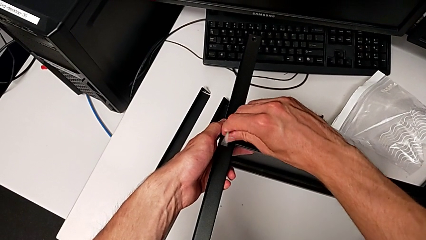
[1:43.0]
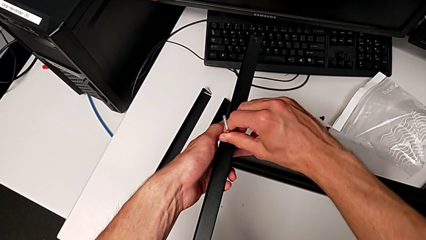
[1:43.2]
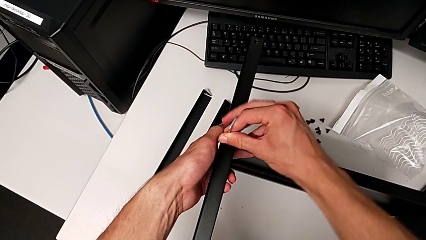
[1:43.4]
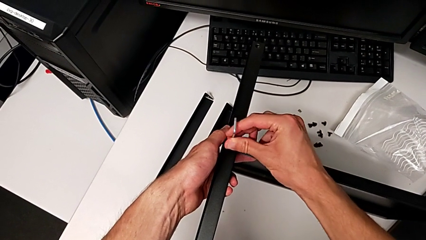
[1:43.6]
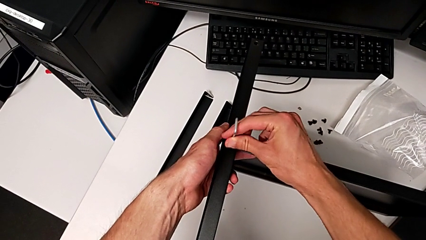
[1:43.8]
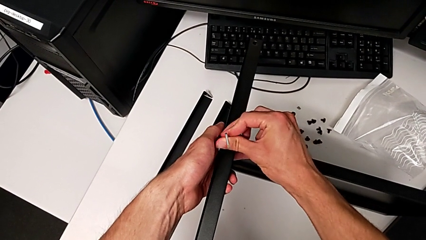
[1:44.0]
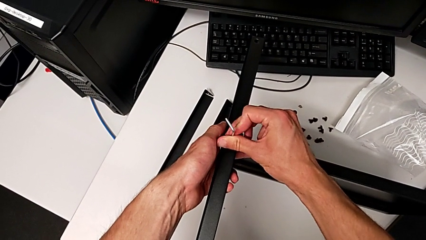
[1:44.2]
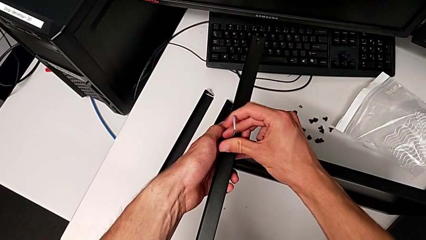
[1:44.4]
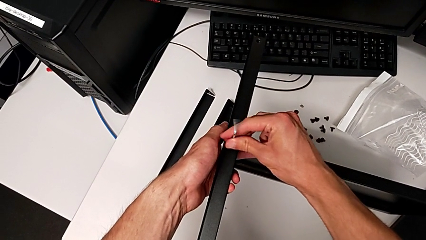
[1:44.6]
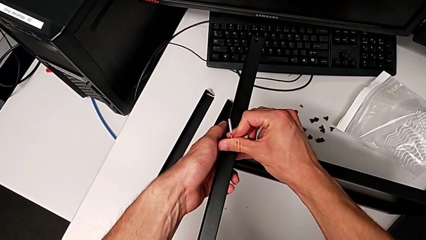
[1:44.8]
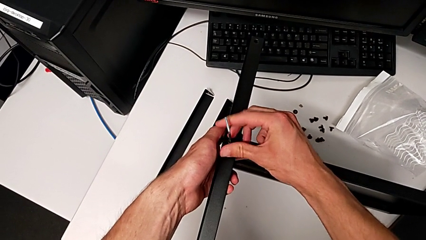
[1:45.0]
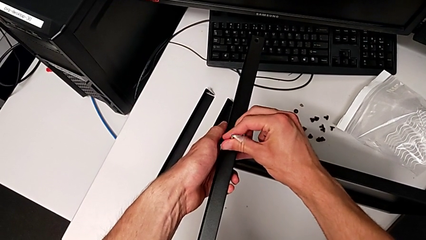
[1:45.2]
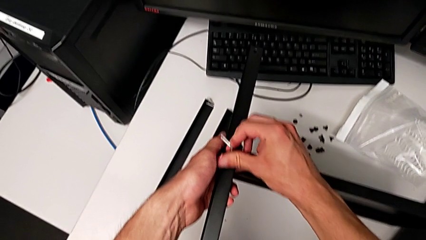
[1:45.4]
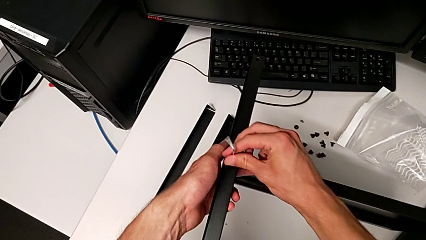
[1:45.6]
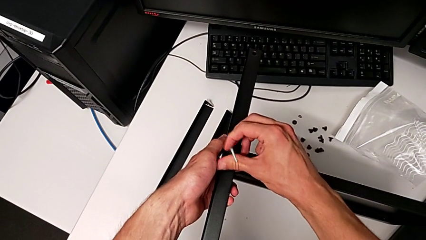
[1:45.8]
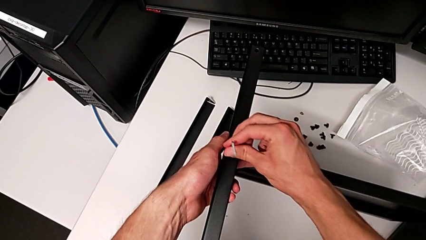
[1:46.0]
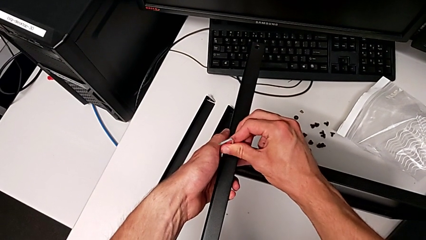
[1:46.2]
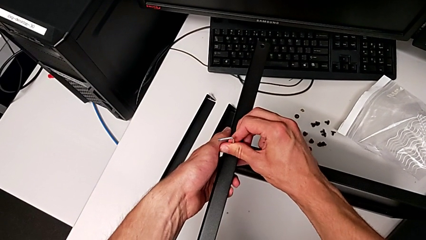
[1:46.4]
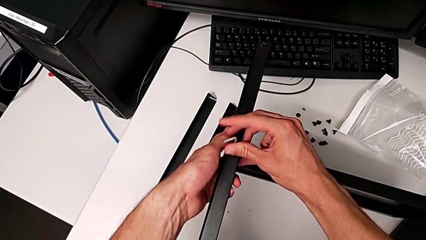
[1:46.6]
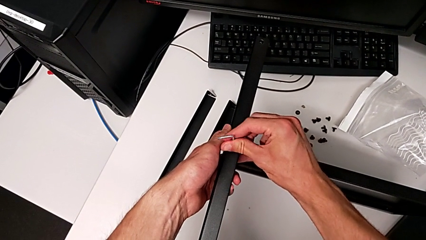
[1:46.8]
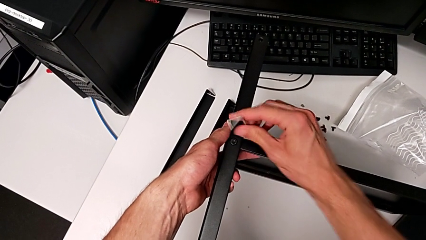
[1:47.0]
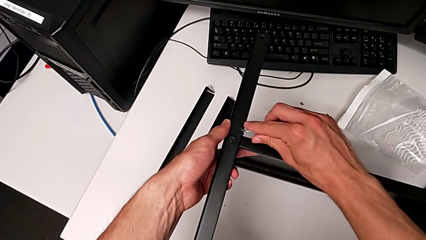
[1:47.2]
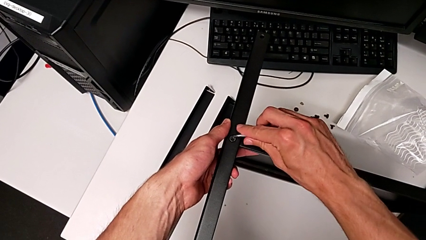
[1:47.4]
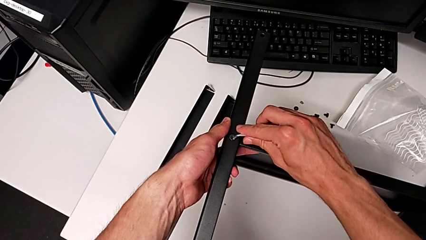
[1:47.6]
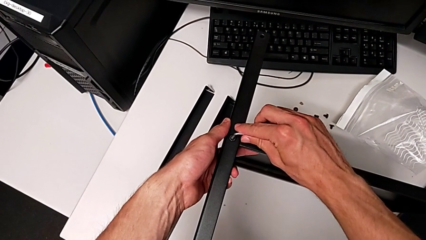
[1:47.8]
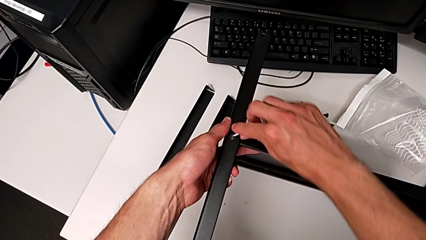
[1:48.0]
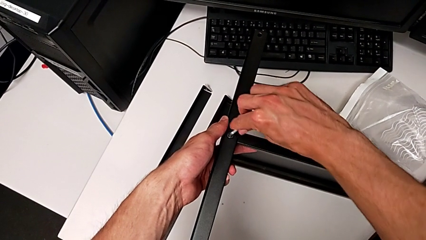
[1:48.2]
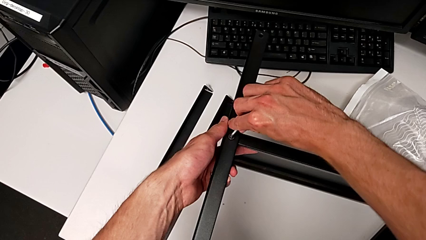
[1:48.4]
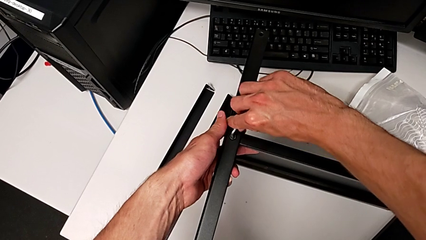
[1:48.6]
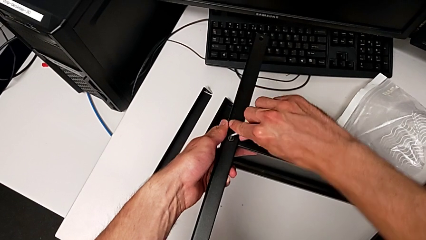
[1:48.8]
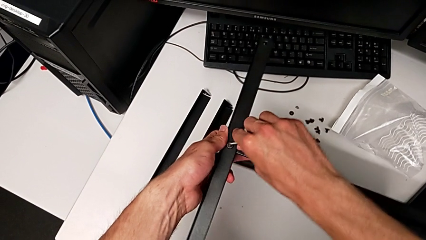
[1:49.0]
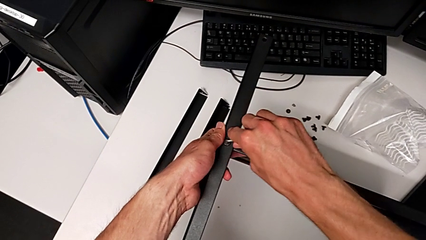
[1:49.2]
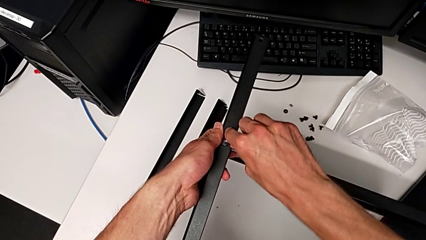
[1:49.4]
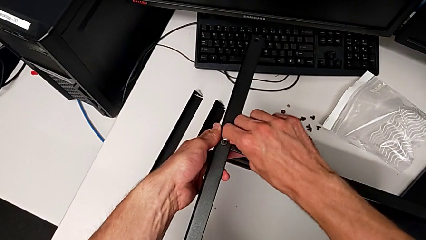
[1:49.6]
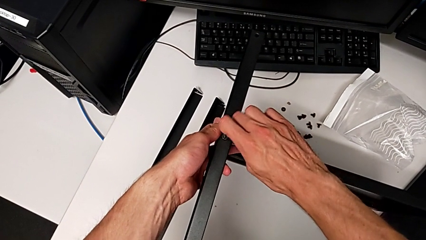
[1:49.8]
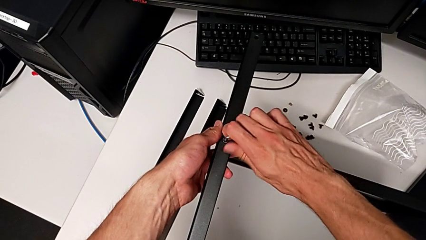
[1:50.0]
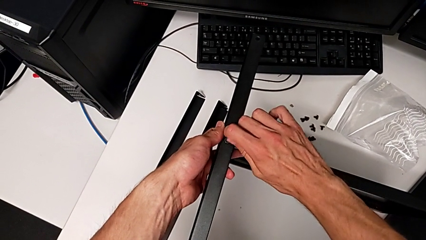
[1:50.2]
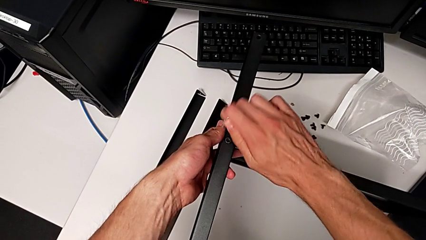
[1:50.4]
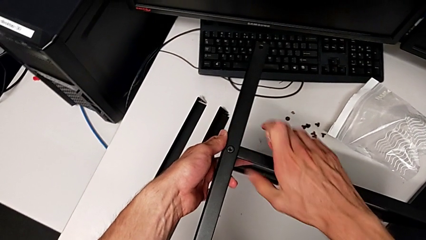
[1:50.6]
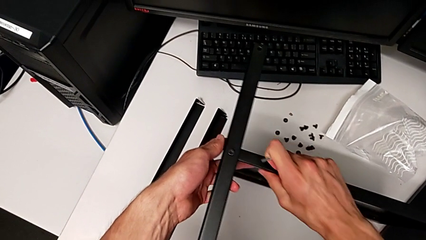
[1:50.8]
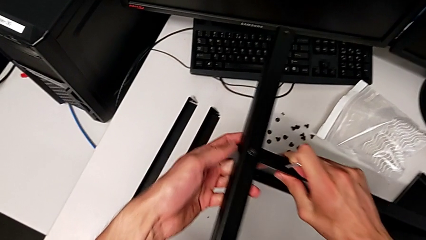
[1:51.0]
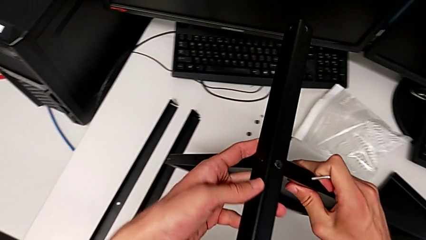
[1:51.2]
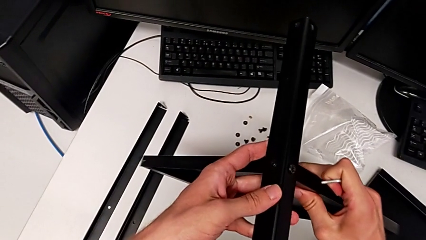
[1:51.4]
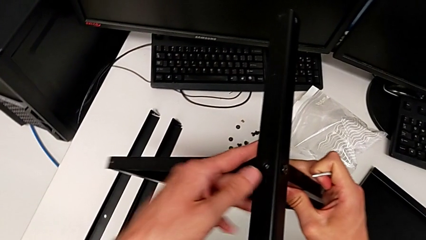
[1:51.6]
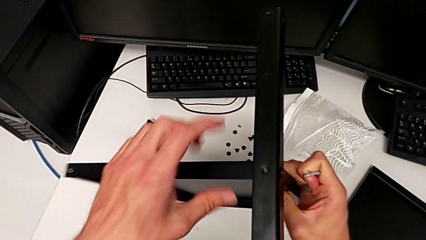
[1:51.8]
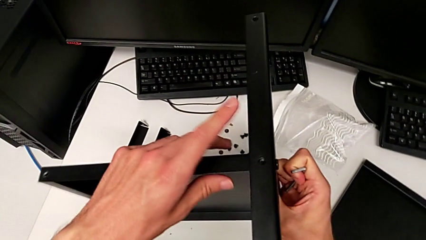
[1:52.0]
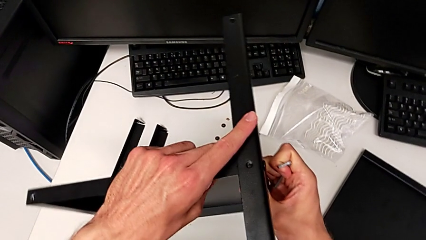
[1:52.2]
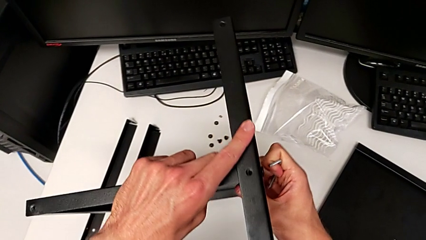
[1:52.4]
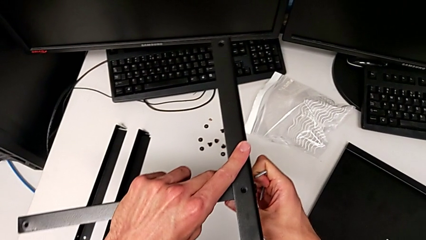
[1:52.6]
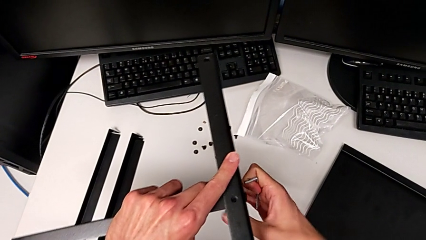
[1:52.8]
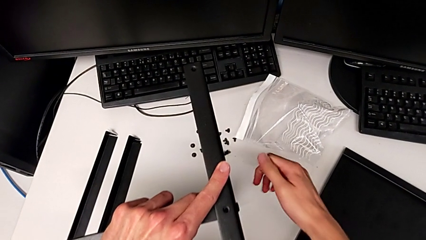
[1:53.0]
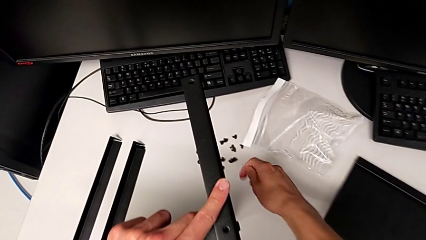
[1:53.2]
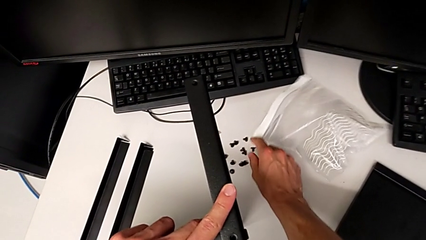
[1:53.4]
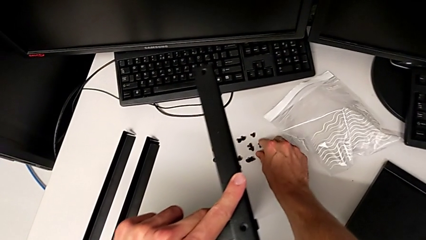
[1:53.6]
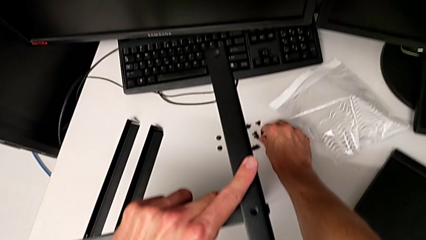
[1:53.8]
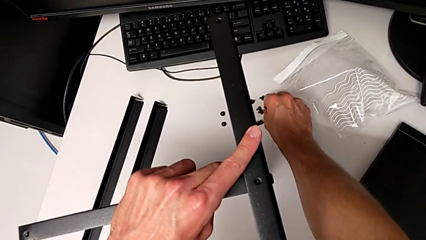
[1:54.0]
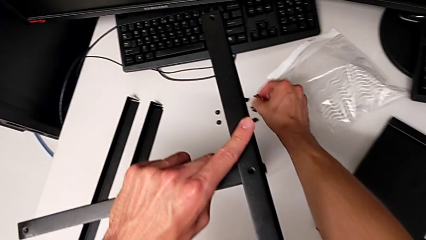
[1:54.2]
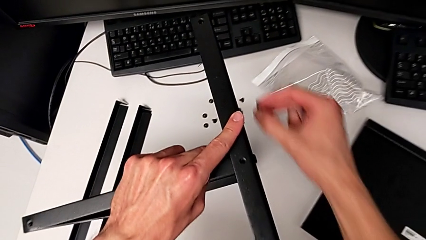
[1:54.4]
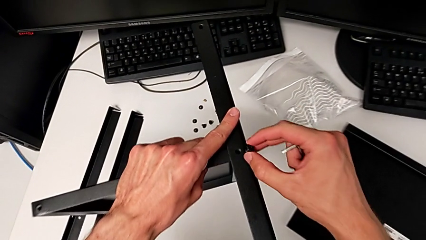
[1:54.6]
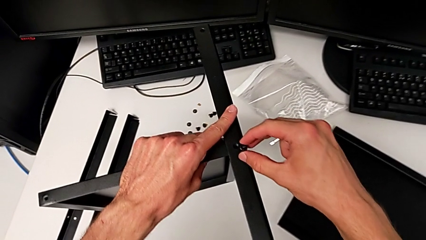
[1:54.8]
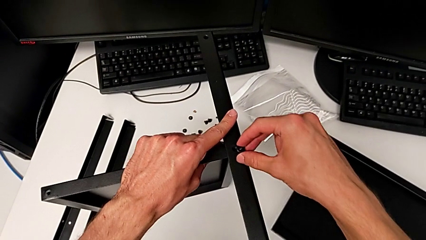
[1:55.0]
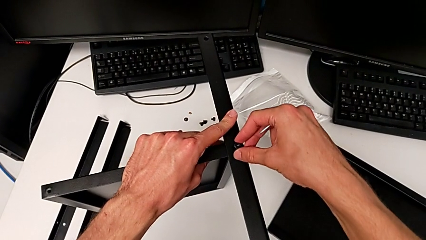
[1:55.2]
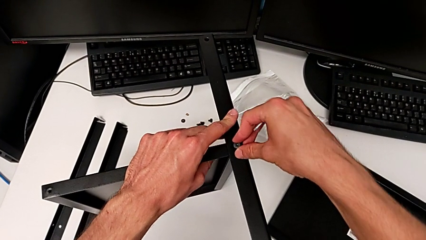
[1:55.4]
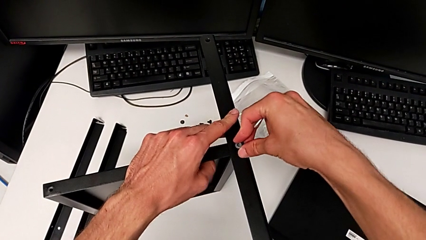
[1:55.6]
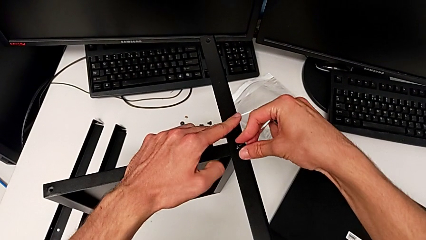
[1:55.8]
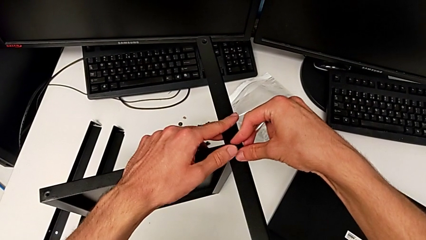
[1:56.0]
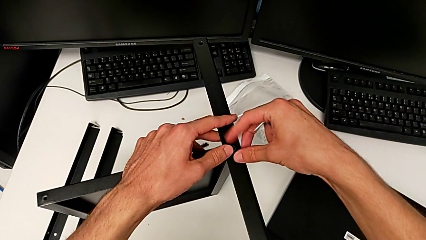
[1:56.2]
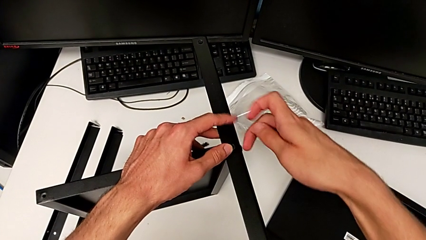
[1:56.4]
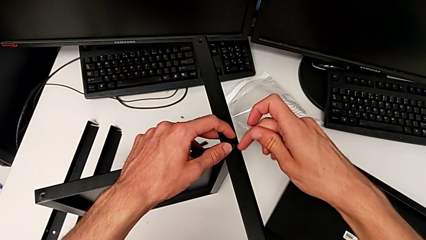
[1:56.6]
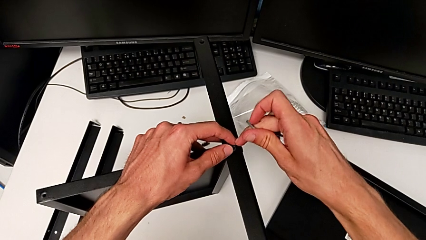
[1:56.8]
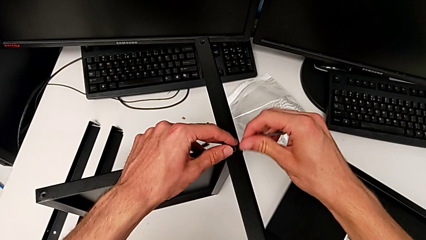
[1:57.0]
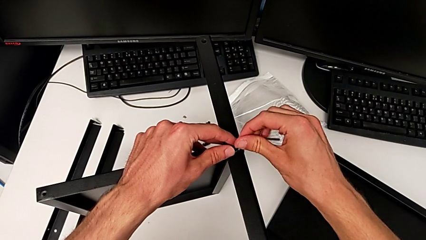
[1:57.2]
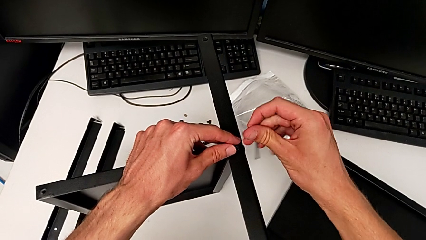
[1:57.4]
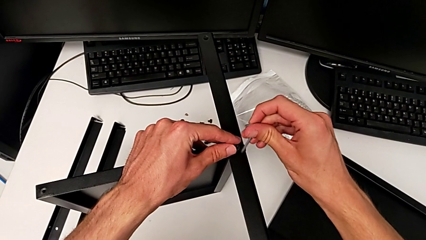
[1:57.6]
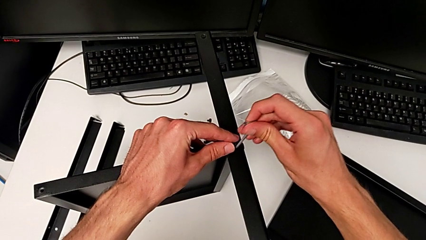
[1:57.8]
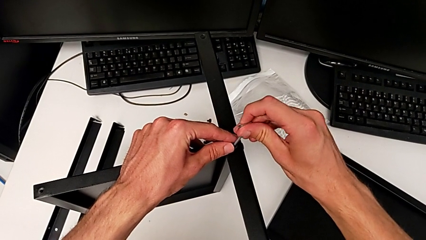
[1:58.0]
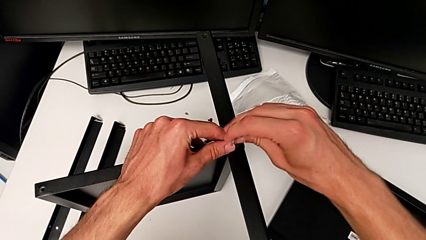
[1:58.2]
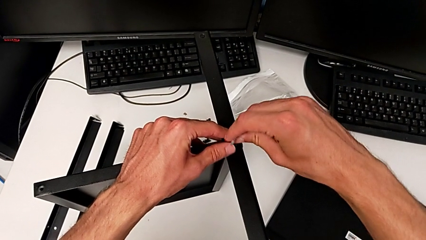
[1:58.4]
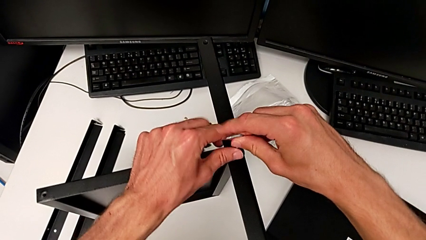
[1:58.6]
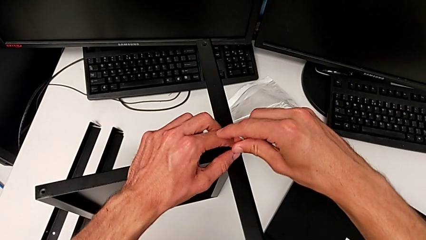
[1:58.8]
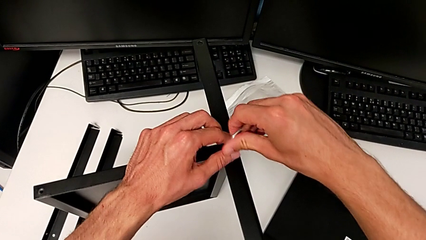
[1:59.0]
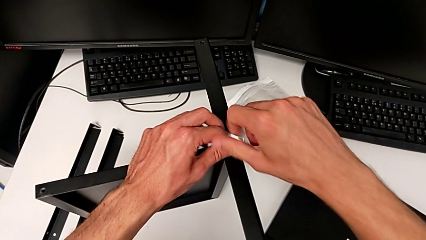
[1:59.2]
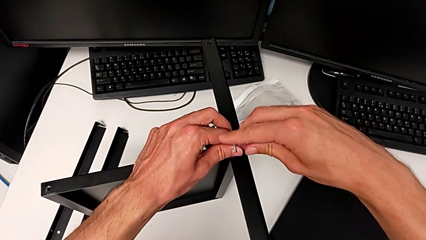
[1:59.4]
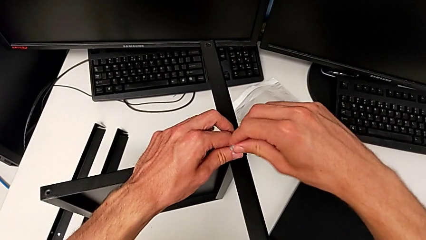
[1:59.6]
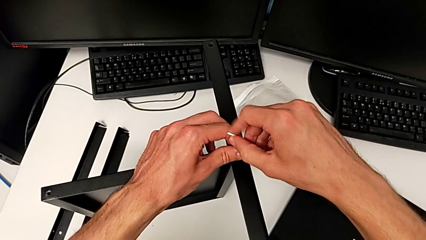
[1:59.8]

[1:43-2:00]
The camera wearer is assembling the first leg to the middle tray. They keep screwing the hex socket head, withdraw the Allen wrench, rotate the nightstand, grab the hex socket head, insert it, insert the Allen wrench and begin to screw the hex socket head.
